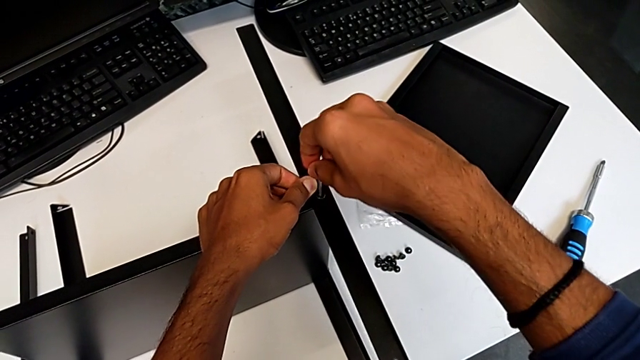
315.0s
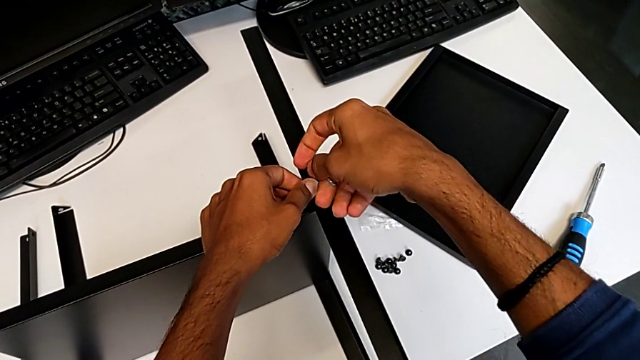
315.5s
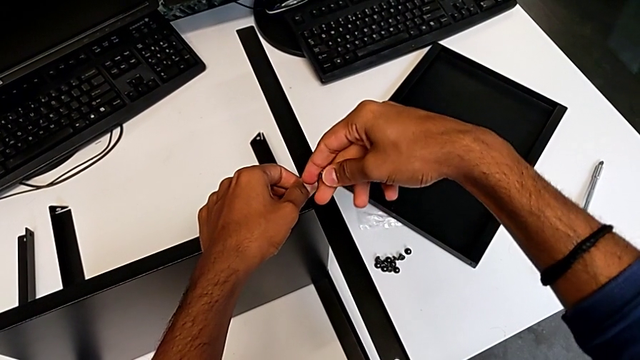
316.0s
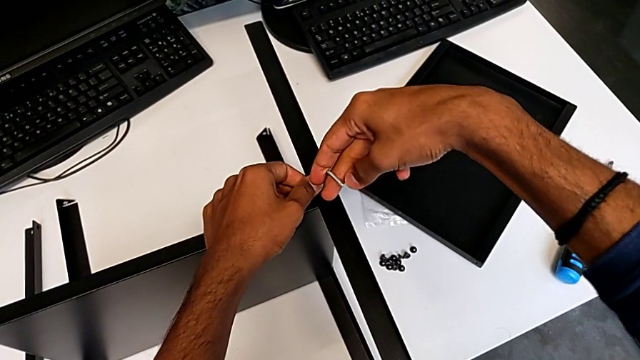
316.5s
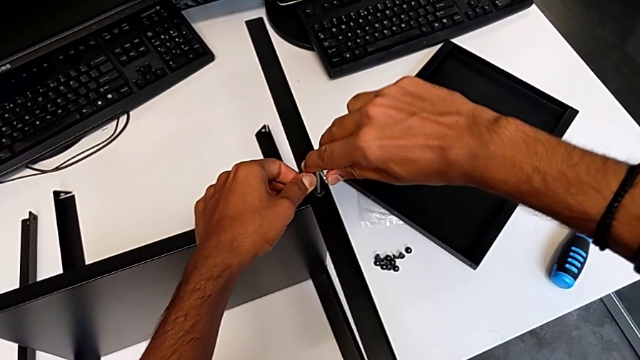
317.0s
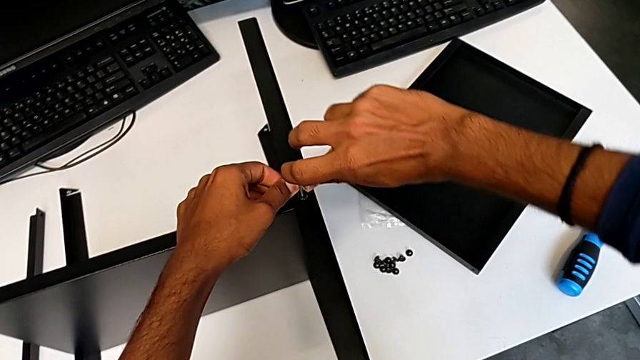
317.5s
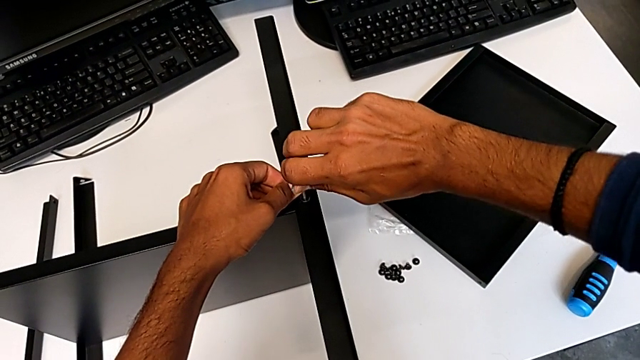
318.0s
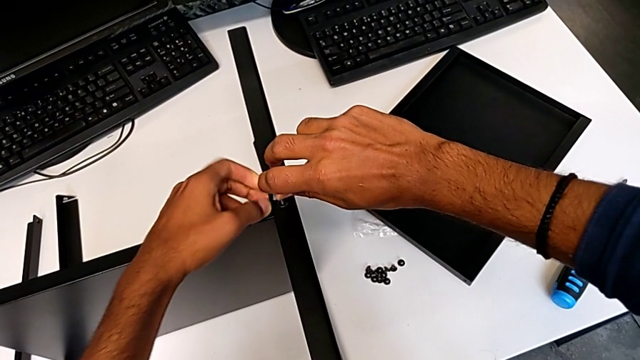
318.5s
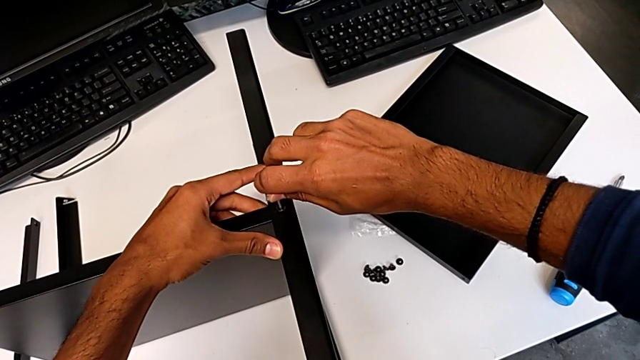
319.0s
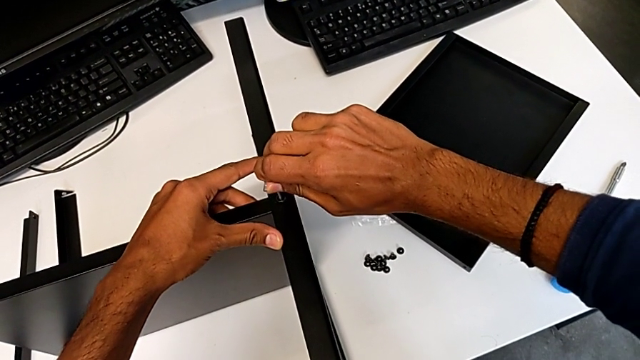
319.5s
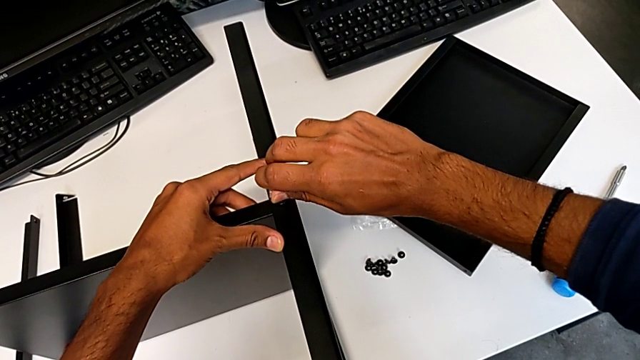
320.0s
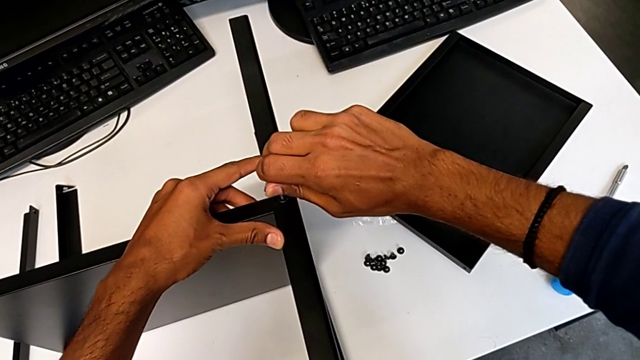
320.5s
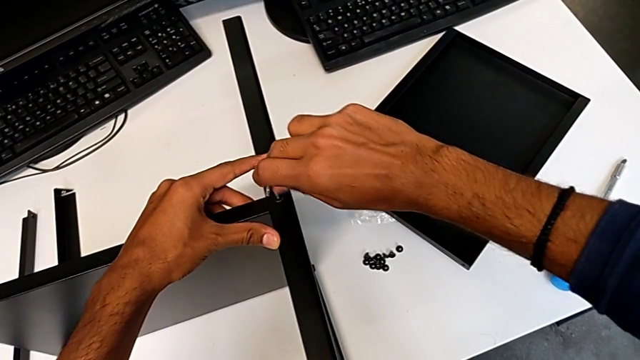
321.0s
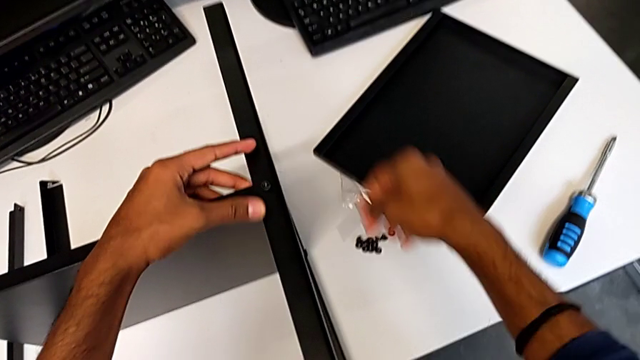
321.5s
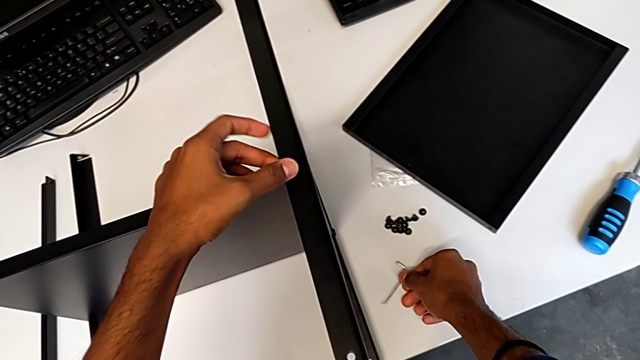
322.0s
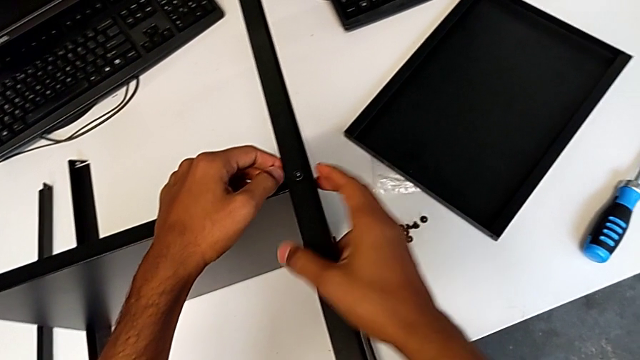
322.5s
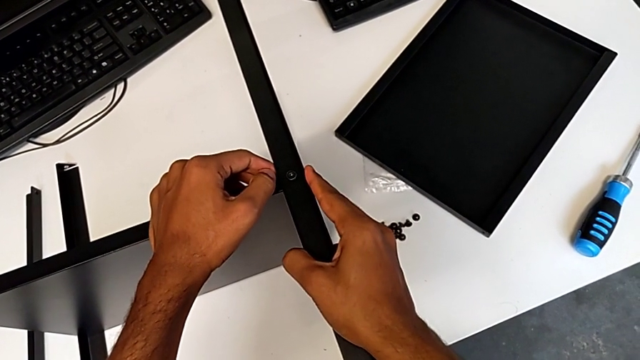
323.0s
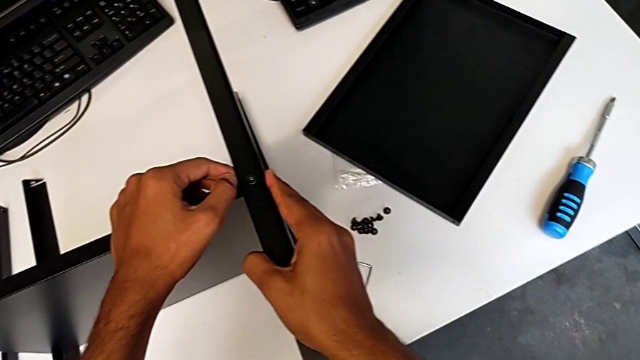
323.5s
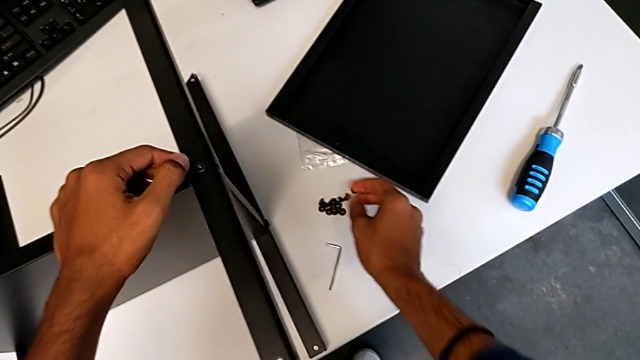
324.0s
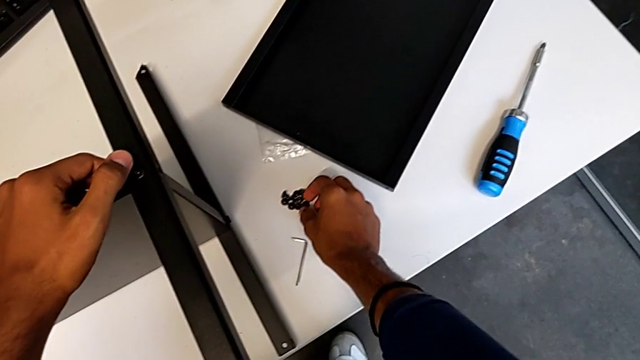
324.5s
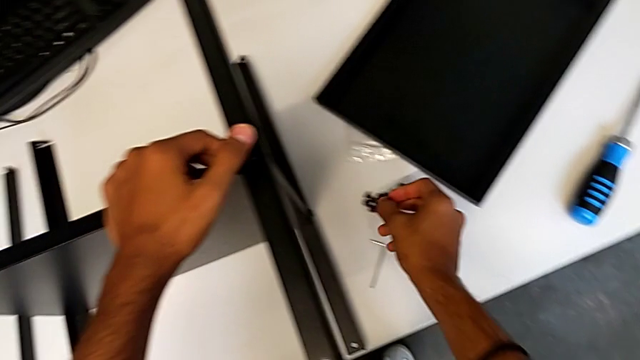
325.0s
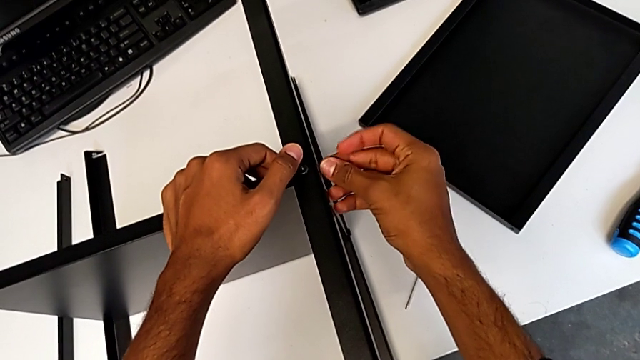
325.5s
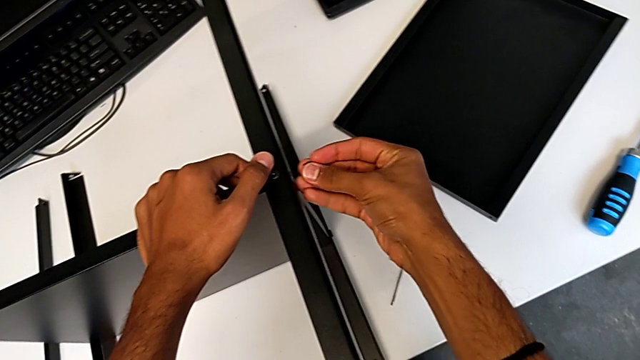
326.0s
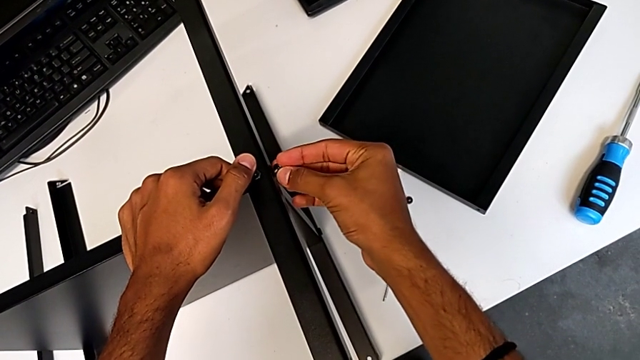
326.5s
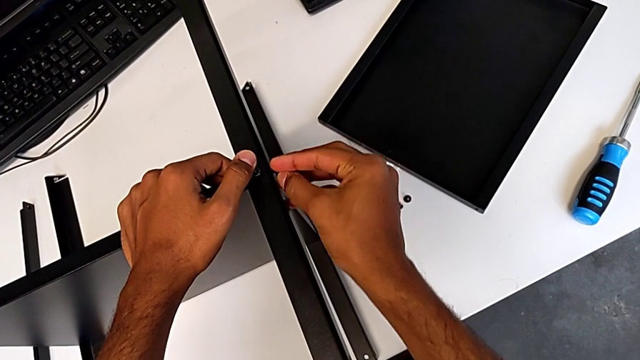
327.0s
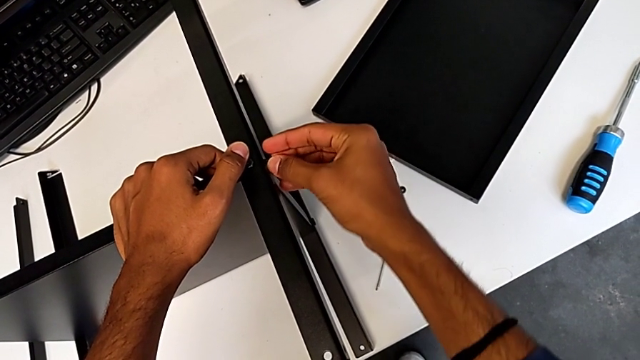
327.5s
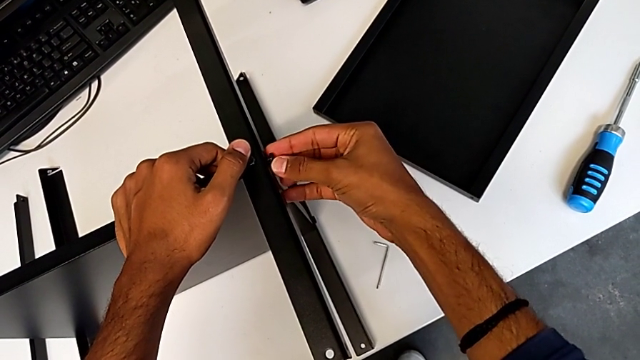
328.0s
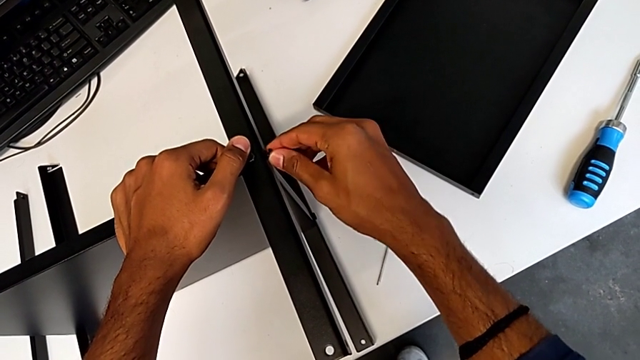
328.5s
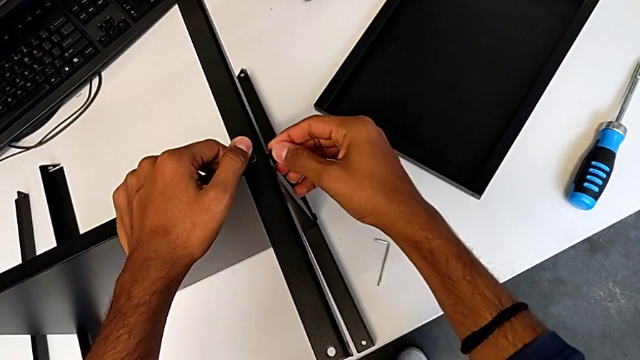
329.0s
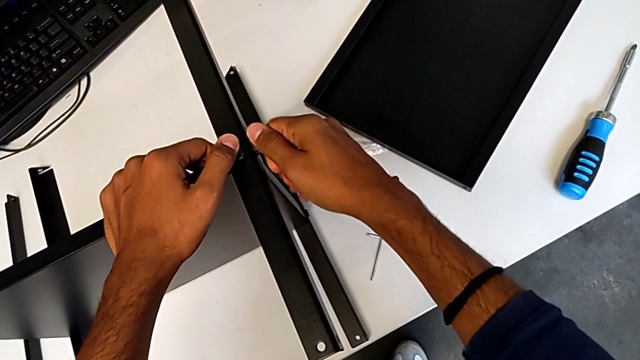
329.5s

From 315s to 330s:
The camera wearer is screwing the third leg onto the shelf. They keep screwing the fifth hex socket head and begin to insert the sixth hex socket head.

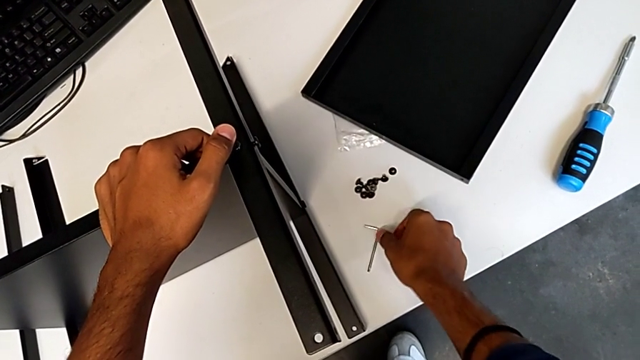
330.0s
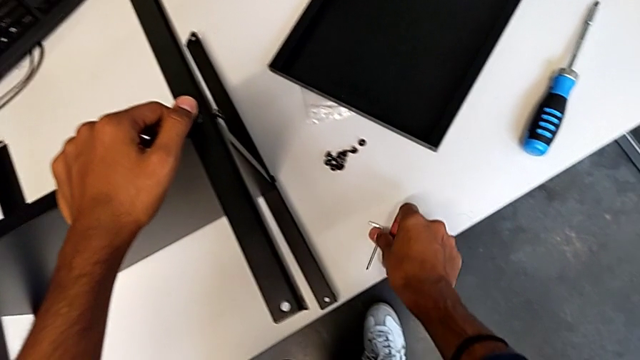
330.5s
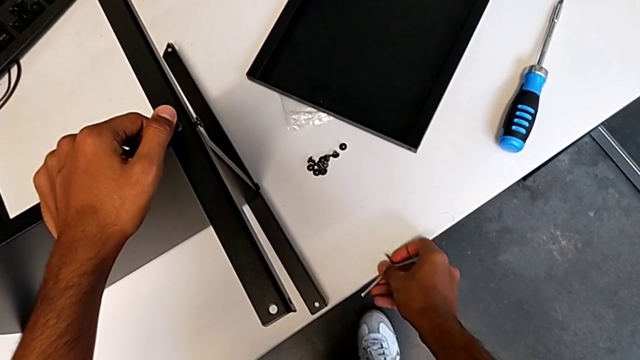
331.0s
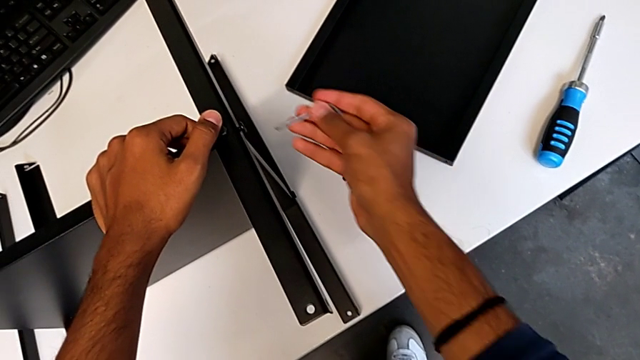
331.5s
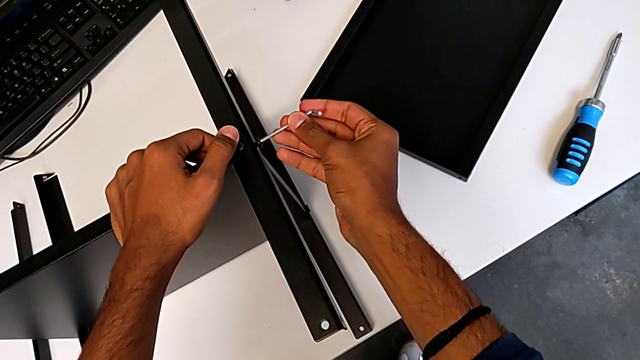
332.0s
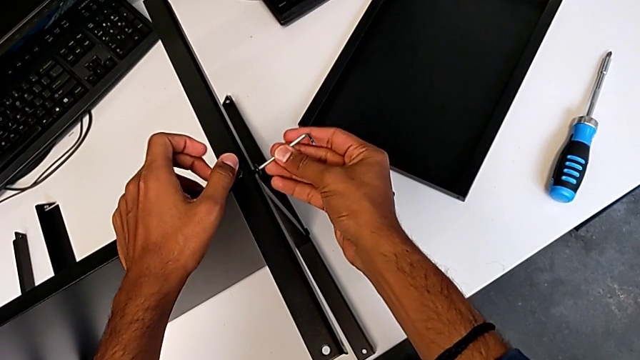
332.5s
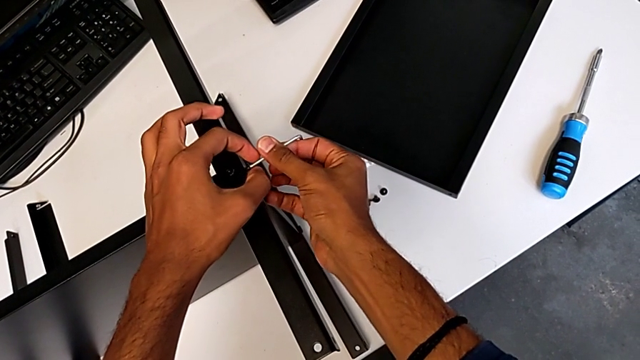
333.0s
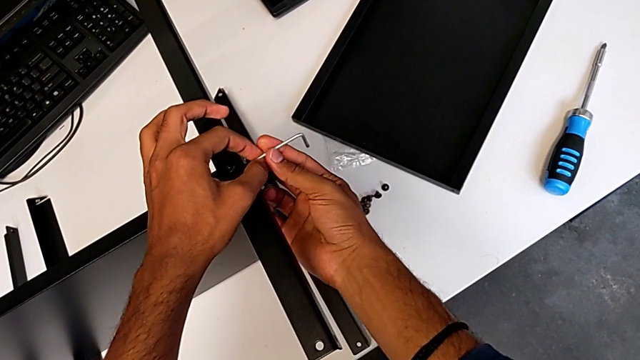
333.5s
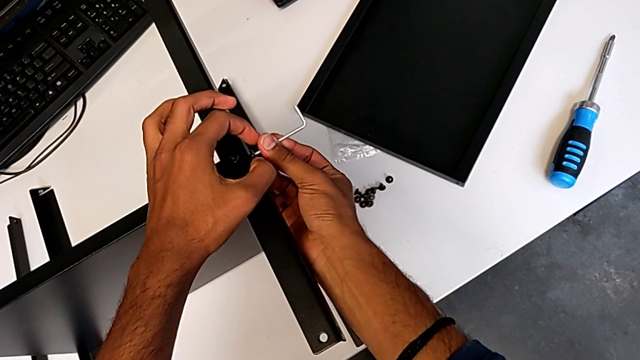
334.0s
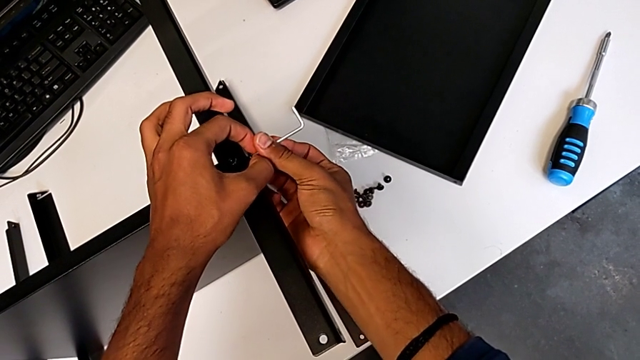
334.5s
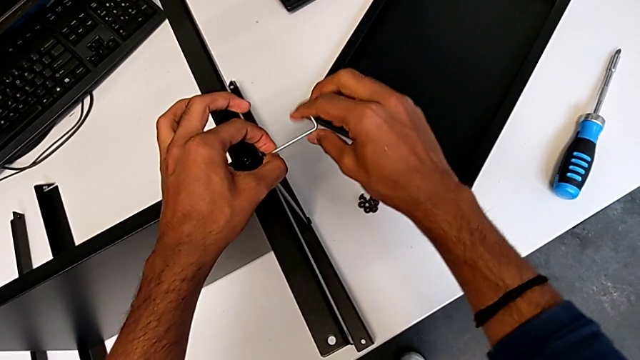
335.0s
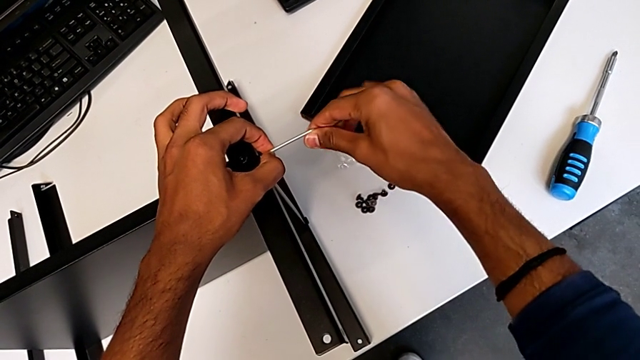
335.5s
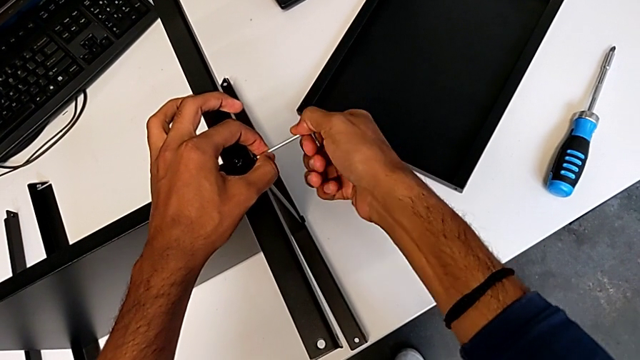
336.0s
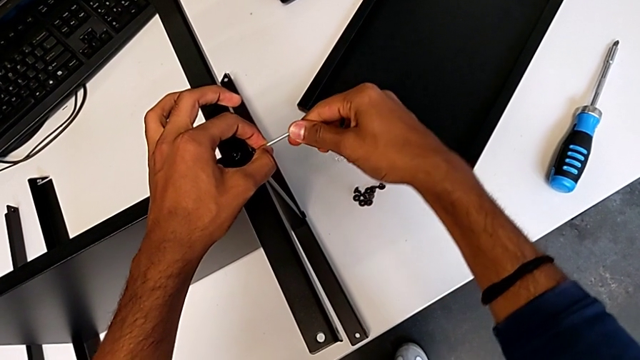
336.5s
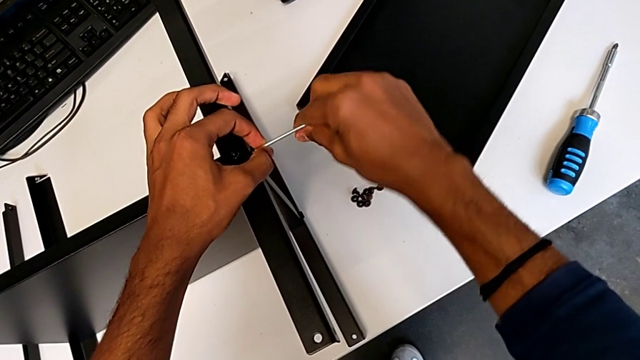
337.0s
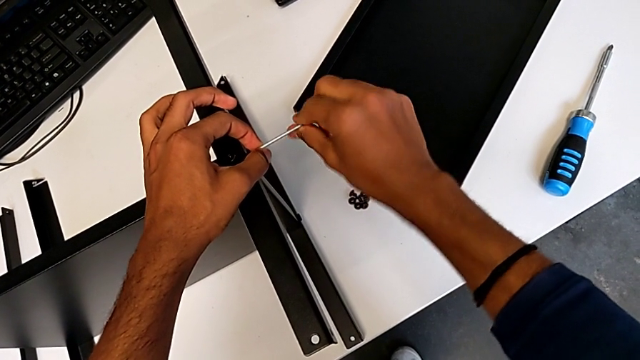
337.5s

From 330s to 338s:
The camera wearer is screwing the third leg onto the shelf. They begin to screw the sixth hex socket head.
